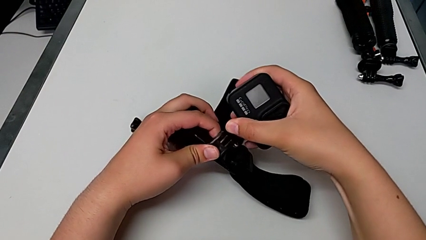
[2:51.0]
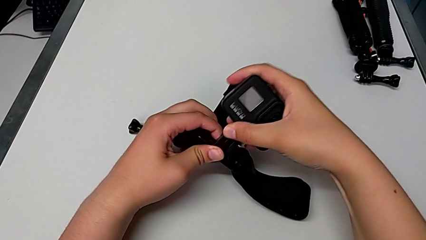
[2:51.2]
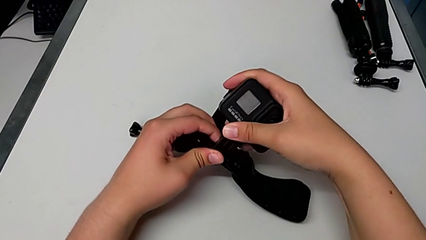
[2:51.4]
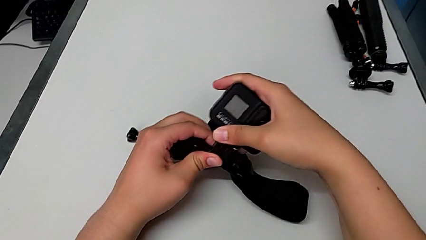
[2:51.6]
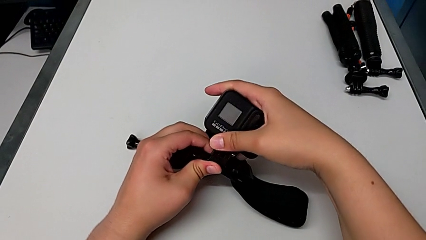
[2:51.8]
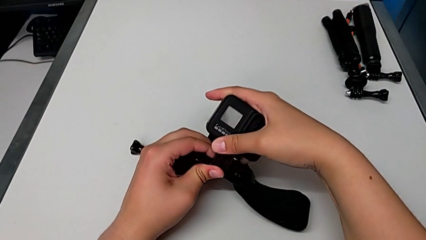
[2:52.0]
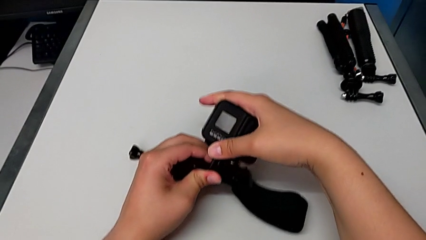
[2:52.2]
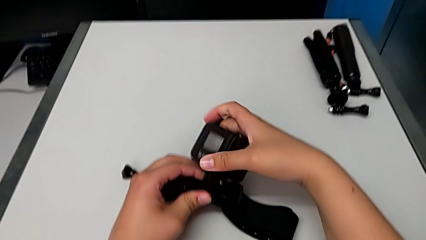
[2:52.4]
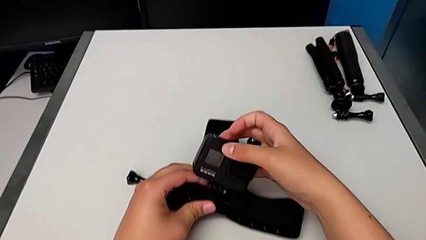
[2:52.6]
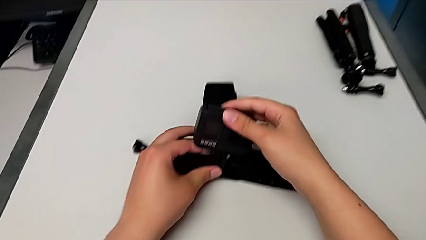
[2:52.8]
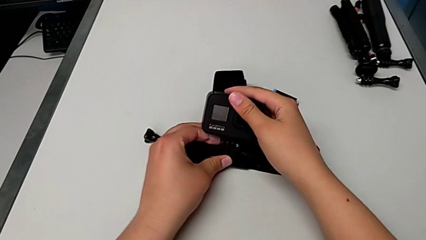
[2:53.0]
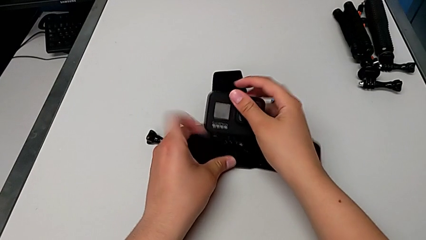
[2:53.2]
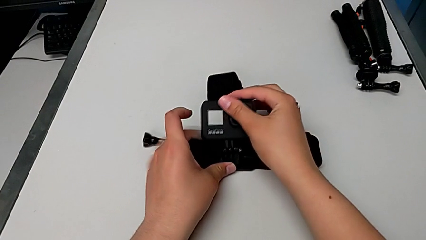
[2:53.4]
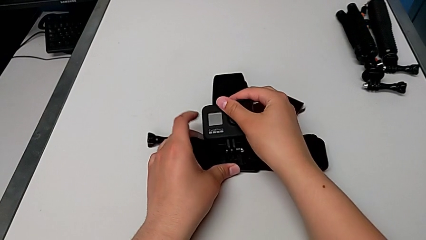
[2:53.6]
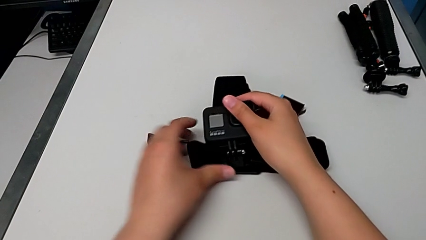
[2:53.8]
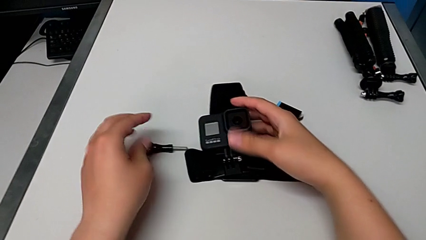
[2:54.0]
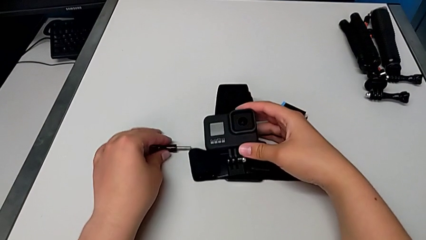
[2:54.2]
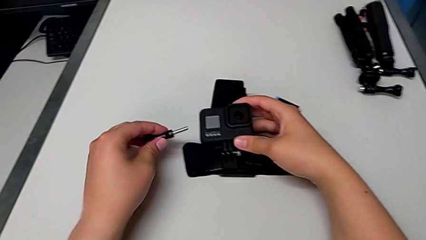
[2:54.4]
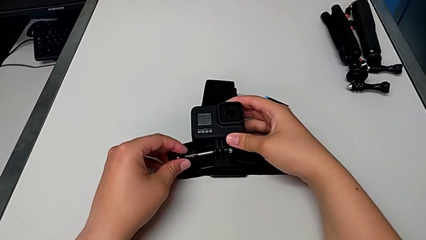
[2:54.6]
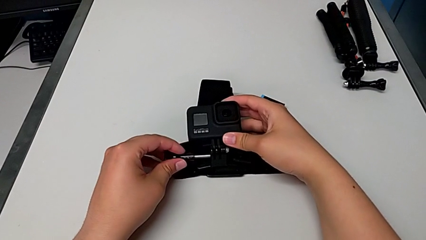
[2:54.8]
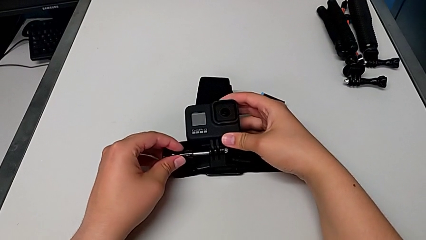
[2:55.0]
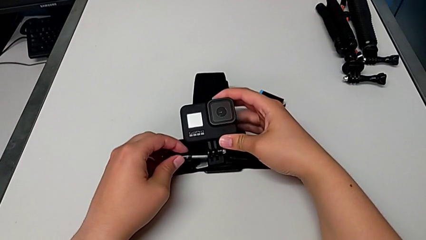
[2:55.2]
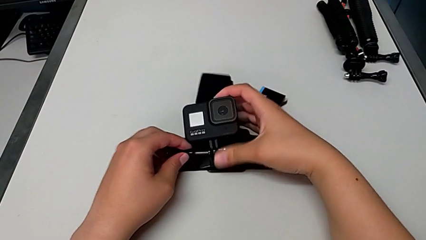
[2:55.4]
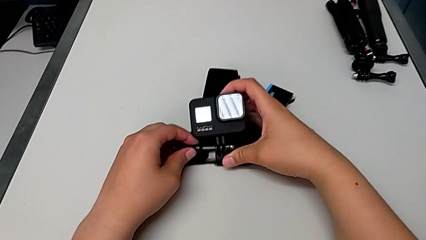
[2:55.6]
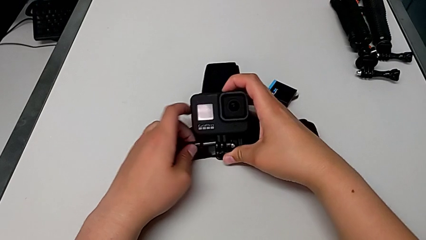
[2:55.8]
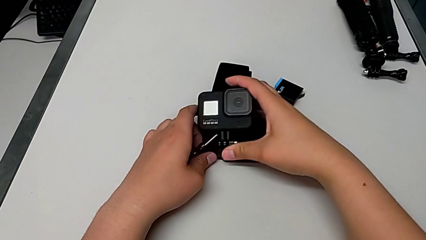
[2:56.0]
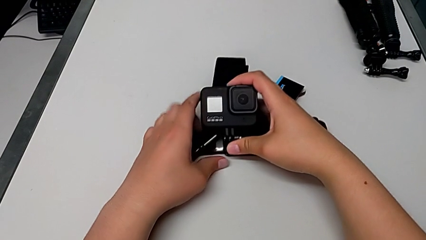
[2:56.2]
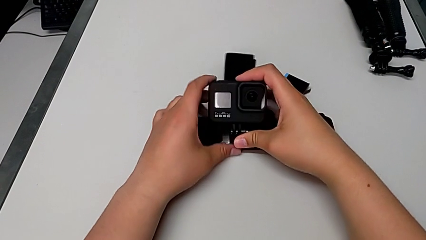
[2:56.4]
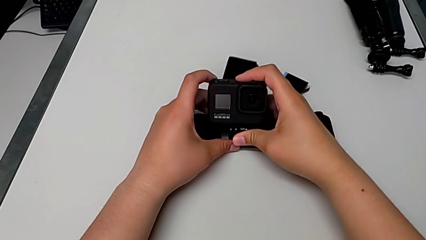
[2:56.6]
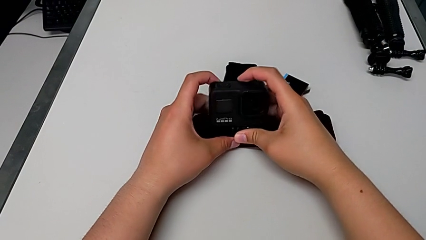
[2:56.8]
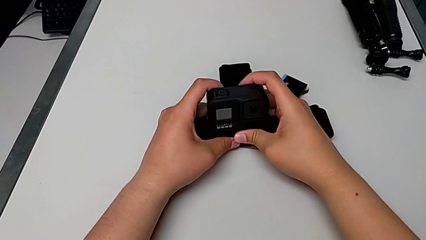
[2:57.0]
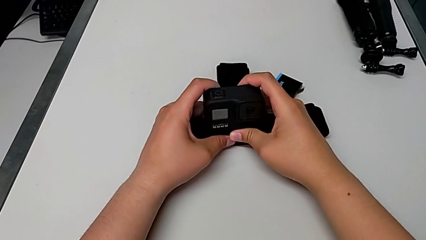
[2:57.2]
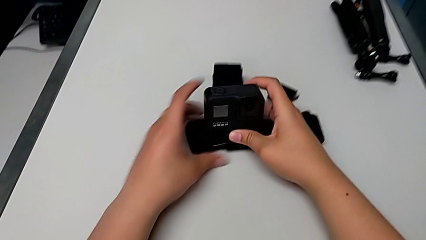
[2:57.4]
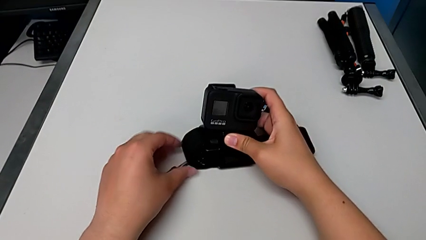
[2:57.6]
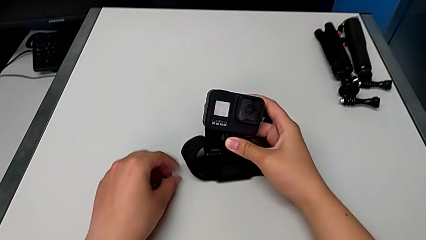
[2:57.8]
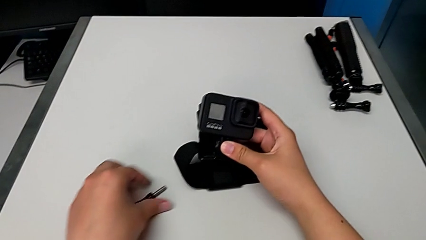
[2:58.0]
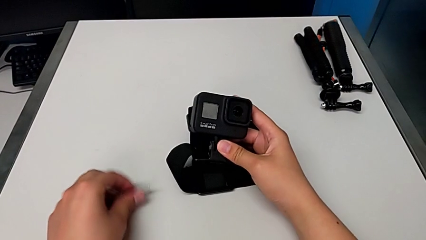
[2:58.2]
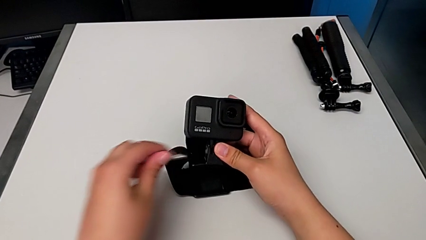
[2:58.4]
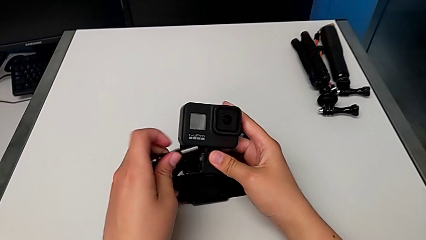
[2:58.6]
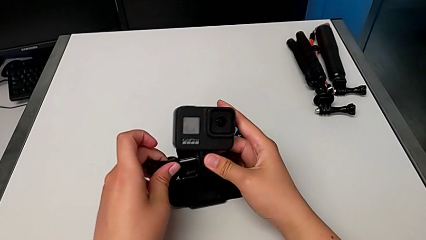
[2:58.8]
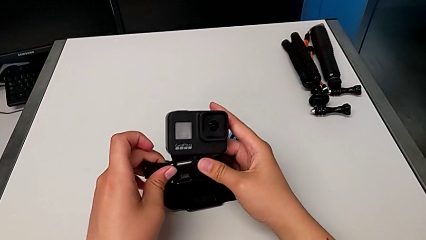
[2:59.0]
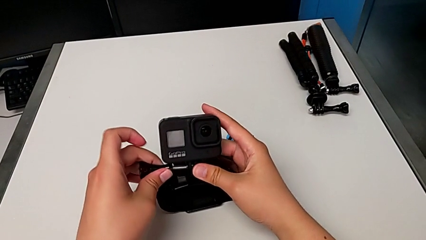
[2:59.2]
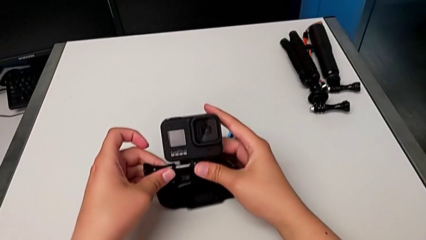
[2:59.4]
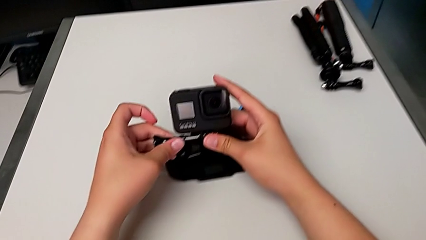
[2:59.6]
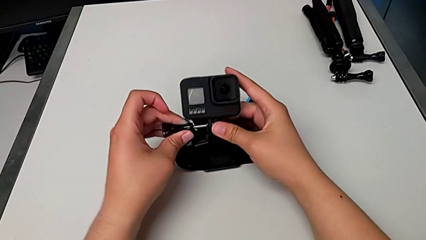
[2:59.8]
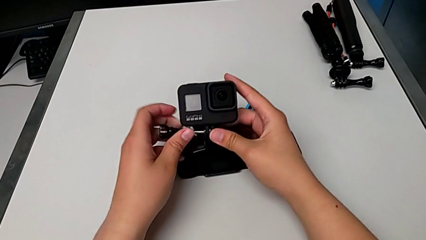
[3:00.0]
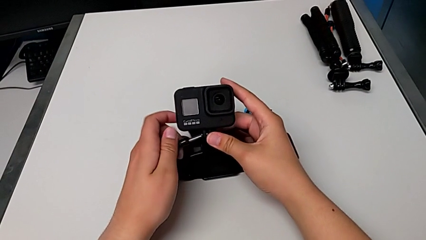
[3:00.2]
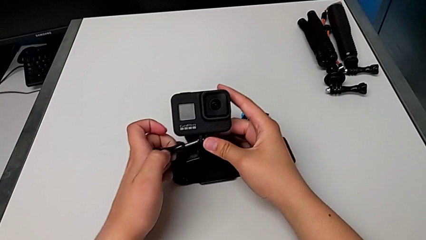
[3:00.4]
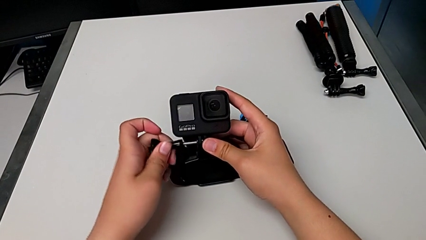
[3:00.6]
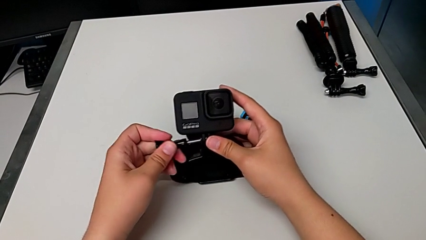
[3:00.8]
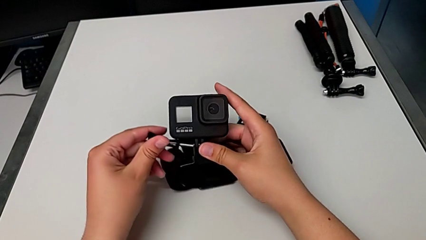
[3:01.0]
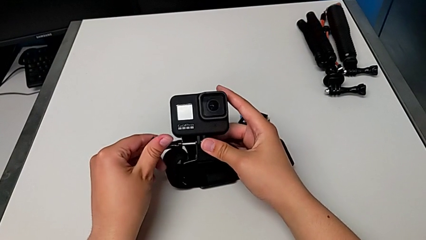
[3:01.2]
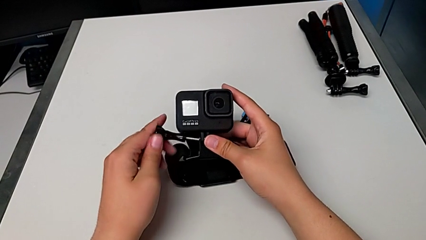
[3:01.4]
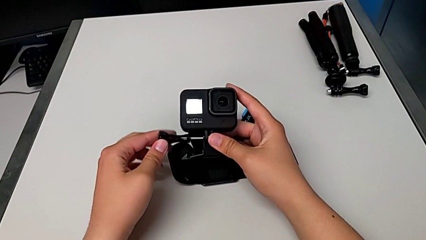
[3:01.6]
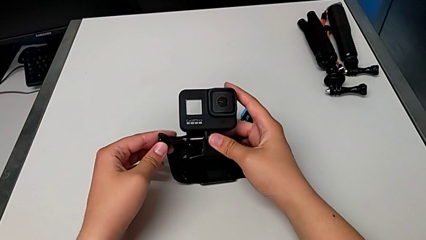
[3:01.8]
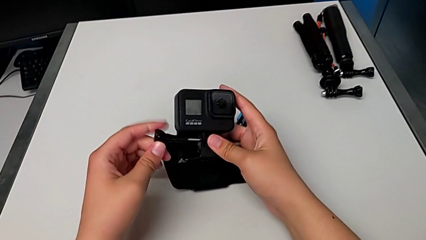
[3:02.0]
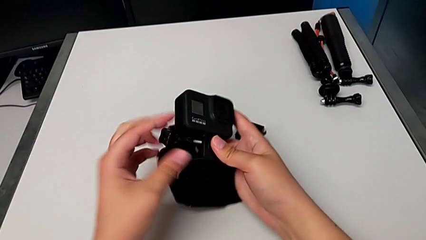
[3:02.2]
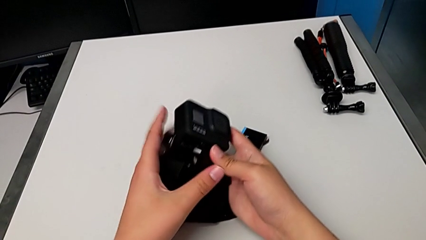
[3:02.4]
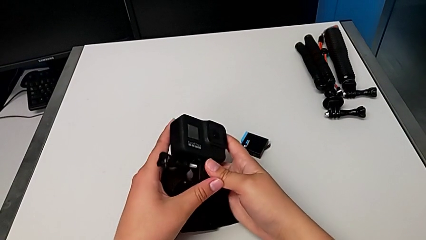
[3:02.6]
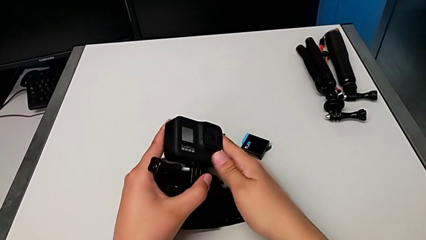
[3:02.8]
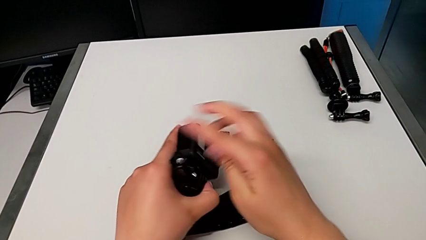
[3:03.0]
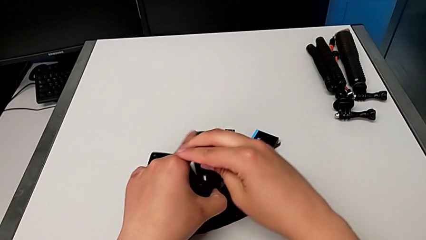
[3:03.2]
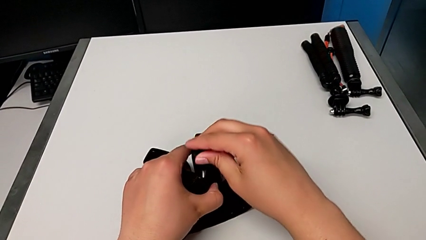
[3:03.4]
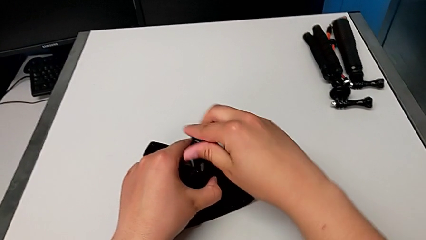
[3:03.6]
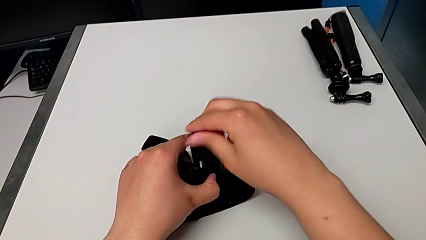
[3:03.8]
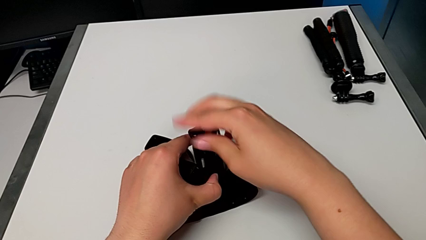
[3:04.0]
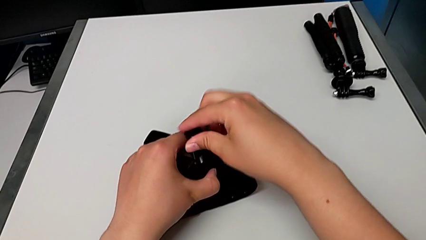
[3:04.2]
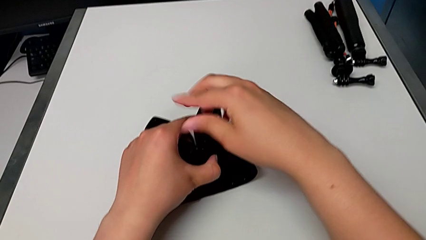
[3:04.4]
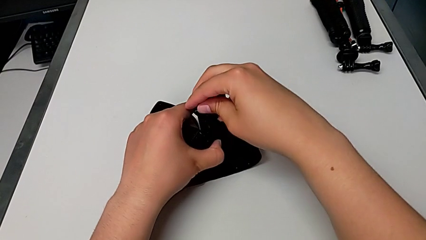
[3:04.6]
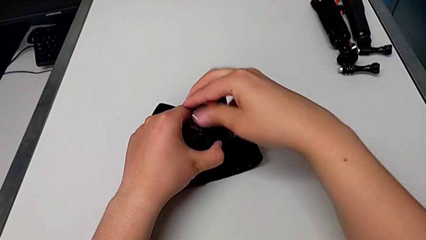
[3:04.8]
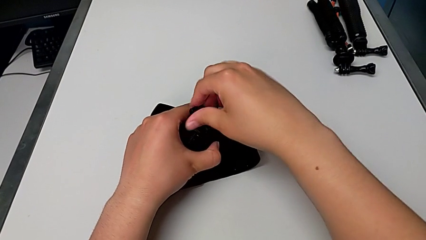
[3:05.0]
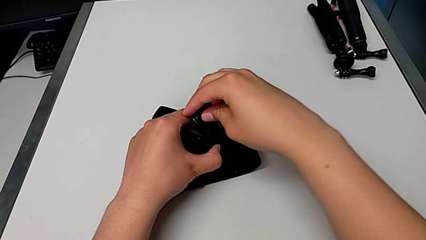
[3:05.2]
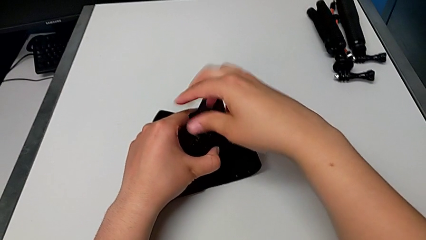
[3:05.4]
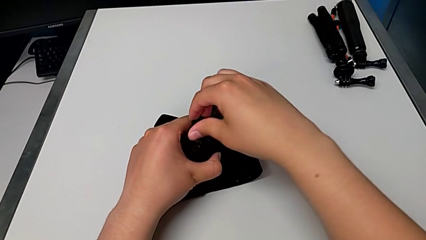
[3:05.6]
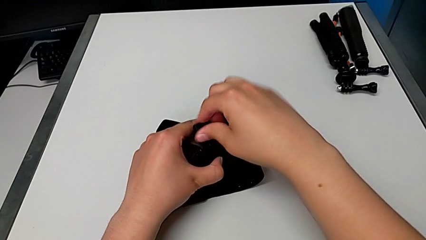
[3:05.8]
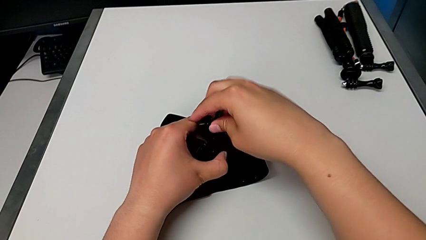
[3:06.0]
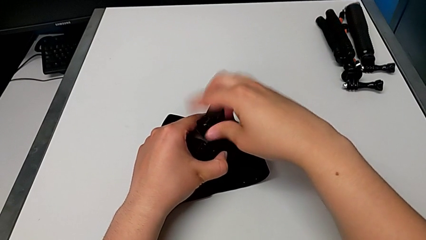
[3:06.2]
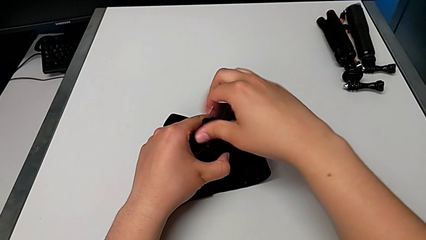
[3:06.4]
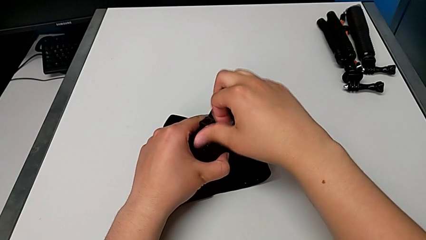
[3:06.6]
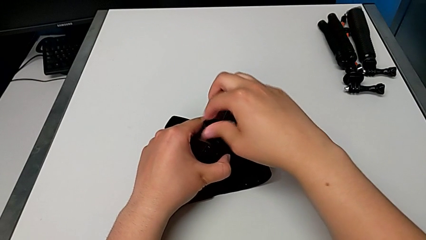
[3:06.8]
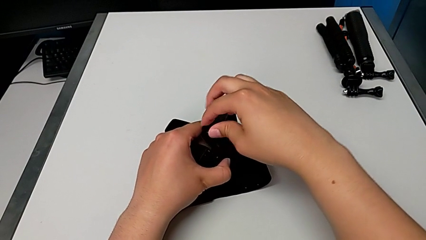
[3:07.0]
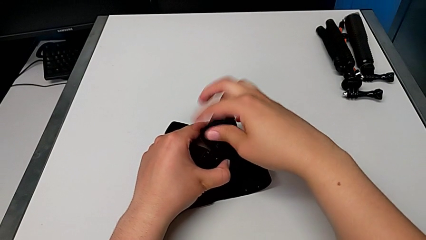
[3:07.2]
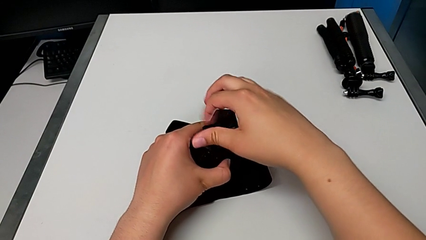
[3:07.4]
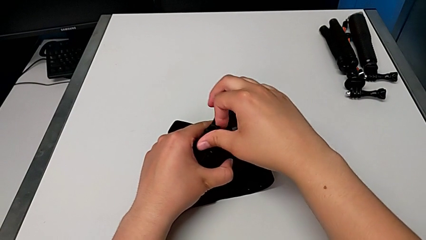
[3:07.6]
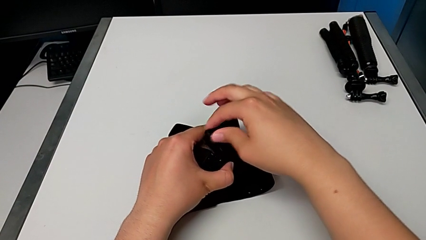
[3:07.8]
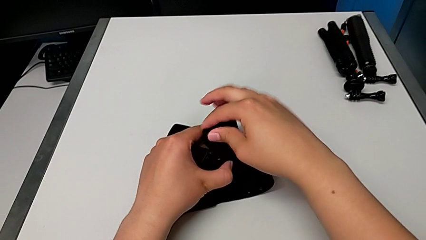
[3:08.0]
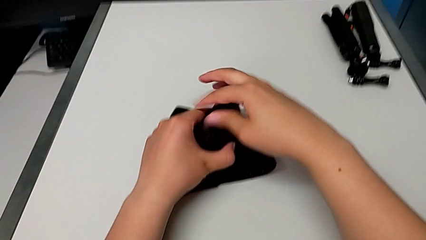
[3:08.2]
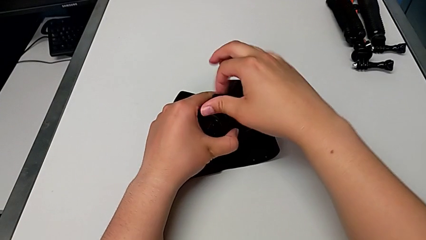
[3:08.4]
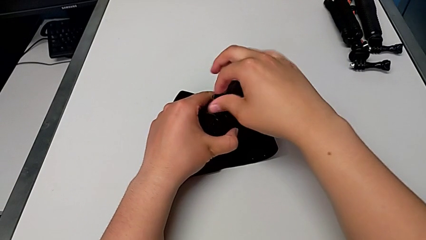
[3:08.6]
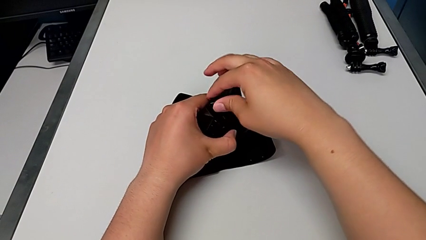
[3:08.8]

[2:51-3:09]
The camera wearer is mounting the GoPro into the belt. They keep mounting the GoPro, lift the screw, align the GoPro, grab the screw, lift it, wrongly insert it, rotate the GoPro and begin to screw the screw.
